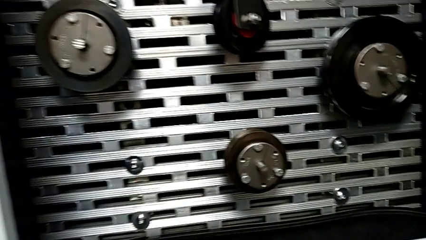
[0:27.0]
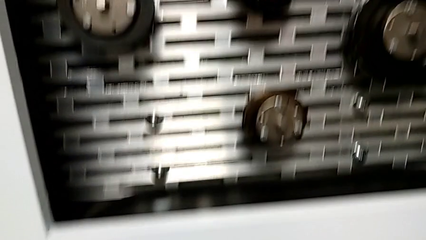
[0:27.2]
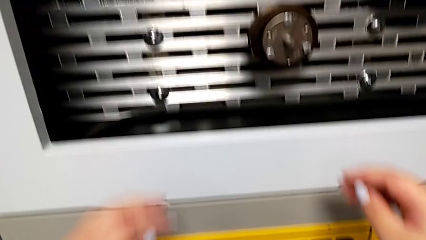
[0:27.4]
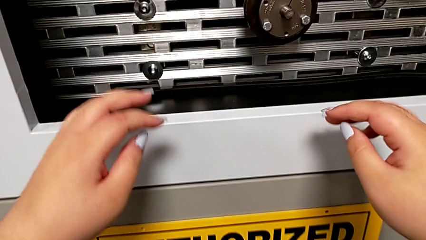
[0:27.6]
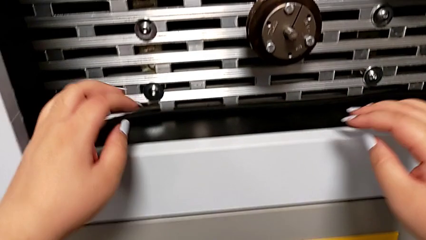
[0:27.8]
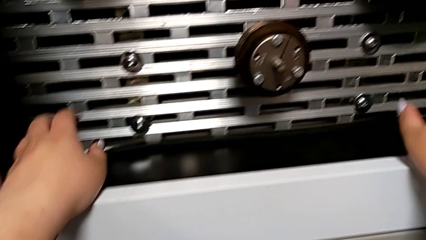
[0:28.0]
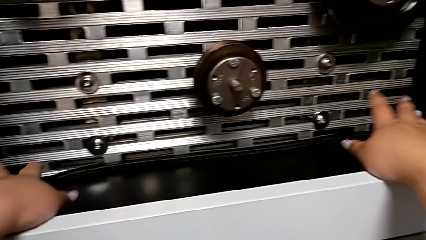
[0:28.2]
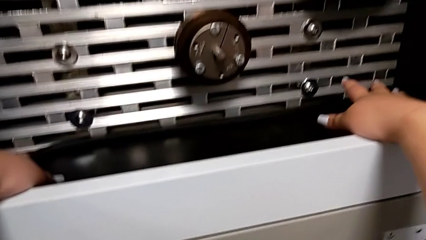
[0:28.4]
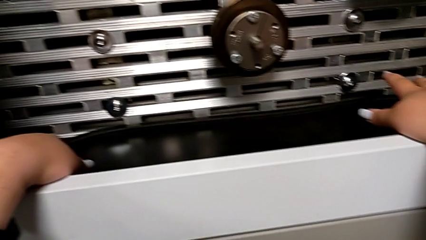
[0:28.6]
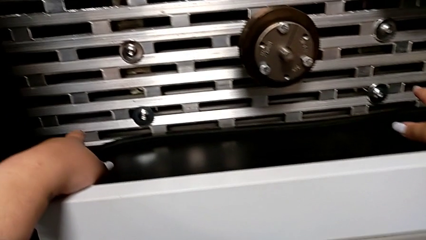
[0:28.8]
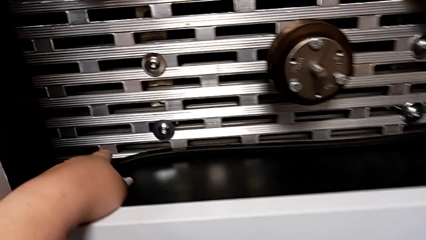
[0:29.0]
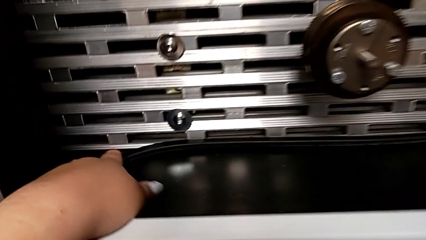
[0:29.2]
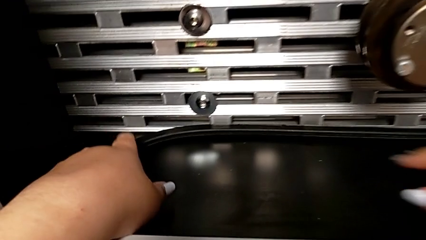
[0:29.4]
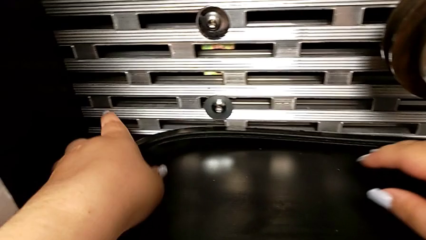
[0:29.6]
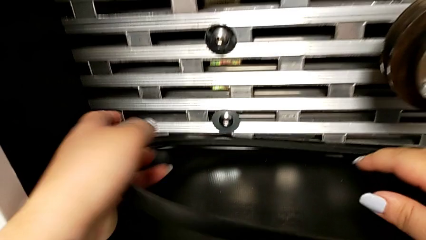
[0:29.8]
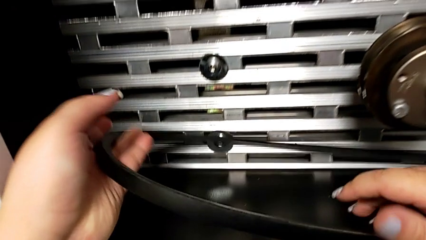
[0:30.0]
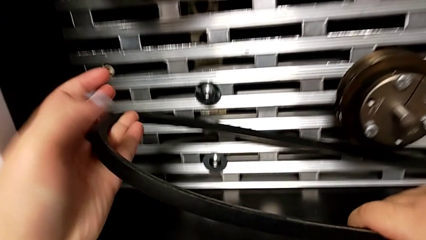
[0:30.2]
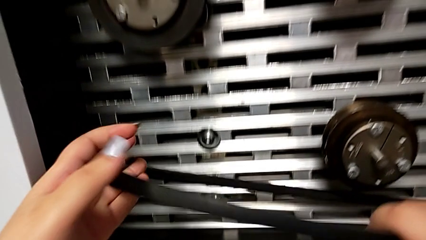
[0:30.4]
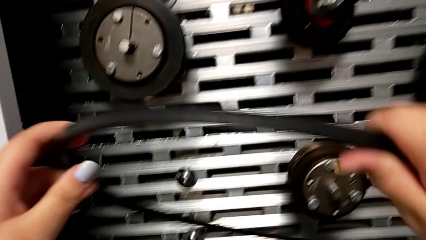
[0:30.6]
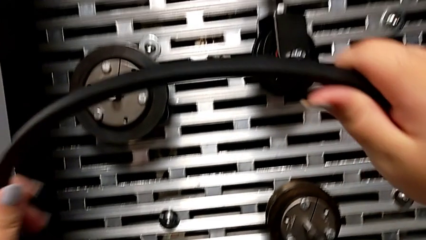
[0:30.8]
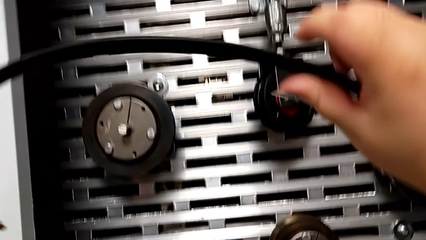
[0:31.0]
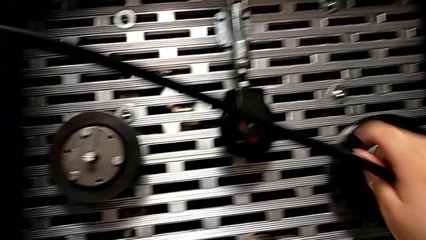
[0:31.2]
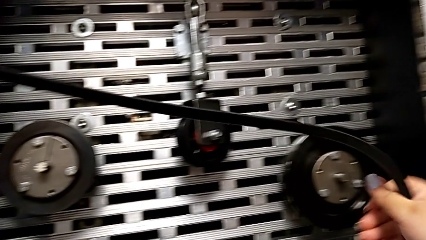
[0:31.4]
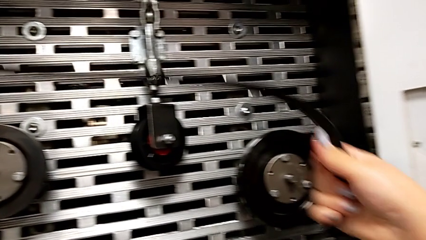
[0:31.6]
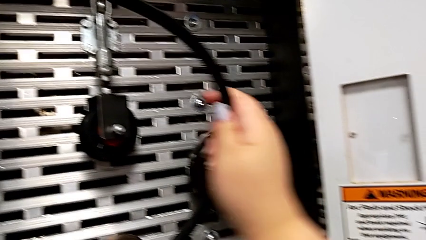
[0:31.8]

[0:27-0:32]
The camera wearer grabs the new belt. They grab the new belt and approach the wheel.

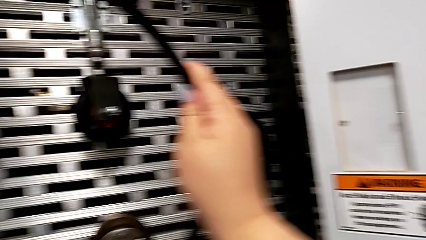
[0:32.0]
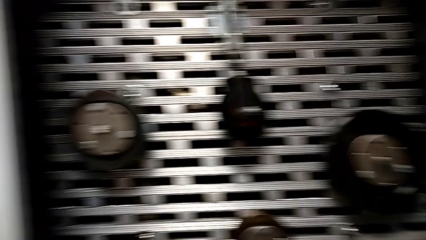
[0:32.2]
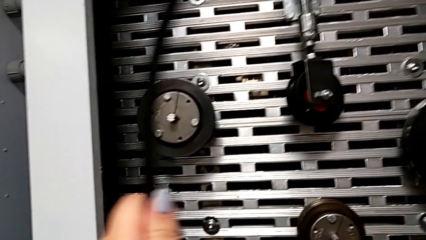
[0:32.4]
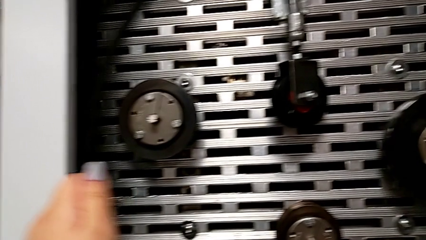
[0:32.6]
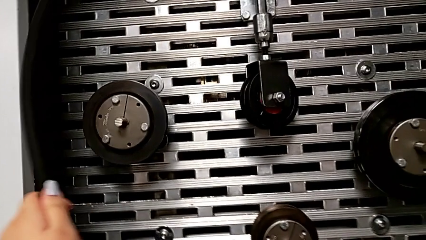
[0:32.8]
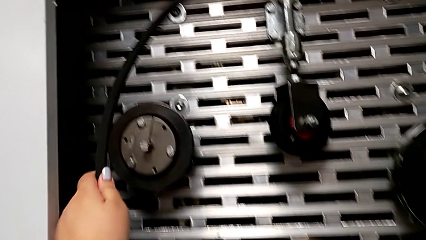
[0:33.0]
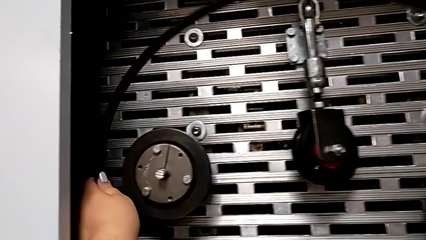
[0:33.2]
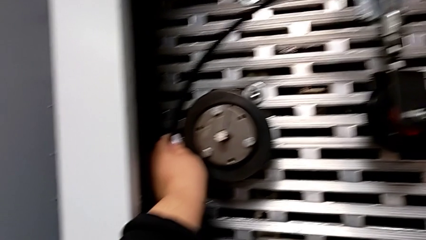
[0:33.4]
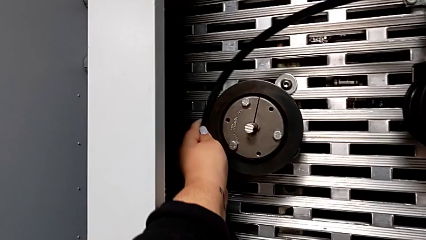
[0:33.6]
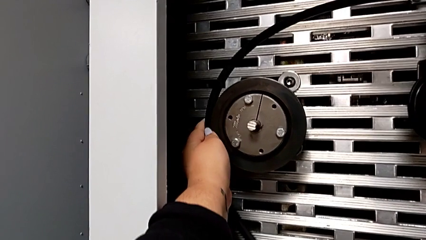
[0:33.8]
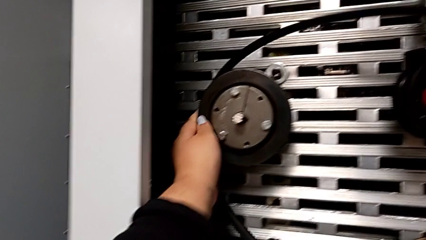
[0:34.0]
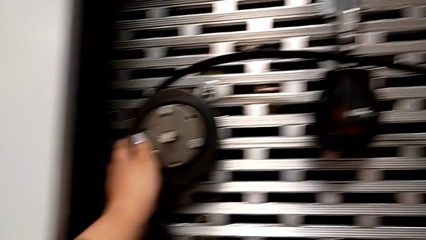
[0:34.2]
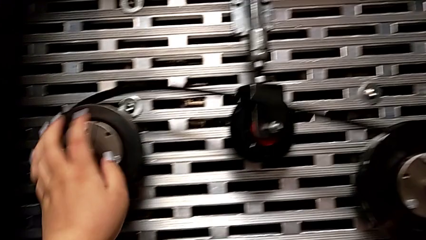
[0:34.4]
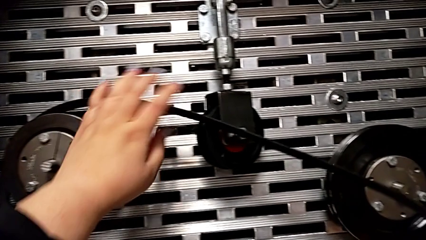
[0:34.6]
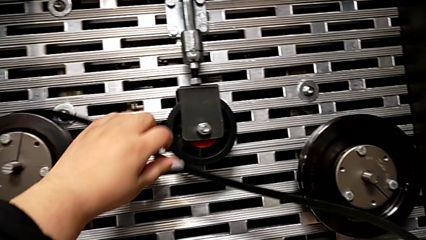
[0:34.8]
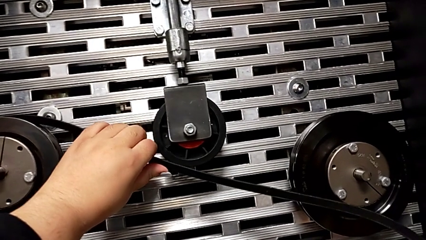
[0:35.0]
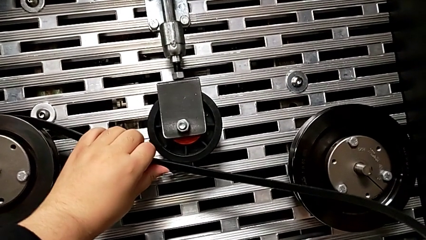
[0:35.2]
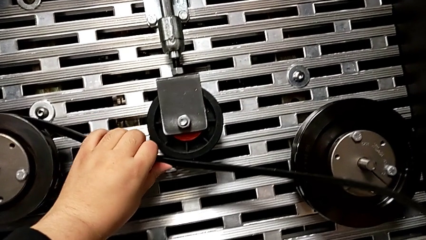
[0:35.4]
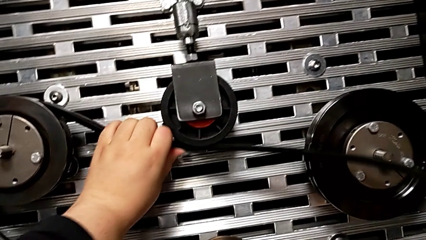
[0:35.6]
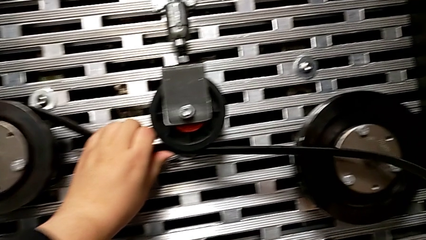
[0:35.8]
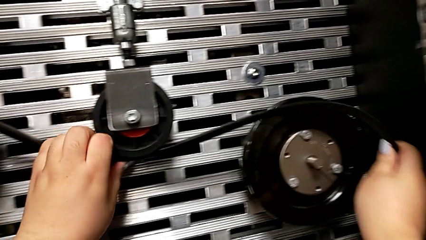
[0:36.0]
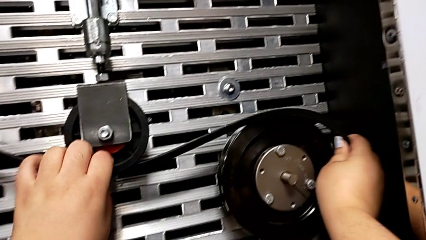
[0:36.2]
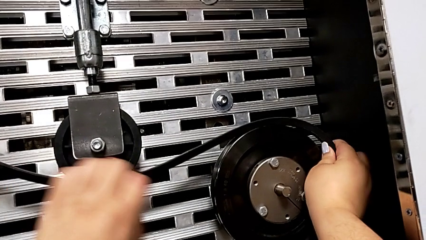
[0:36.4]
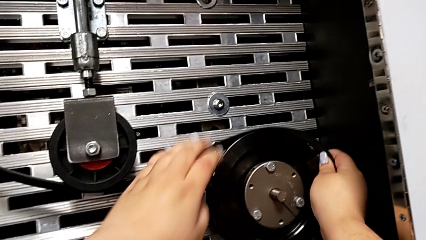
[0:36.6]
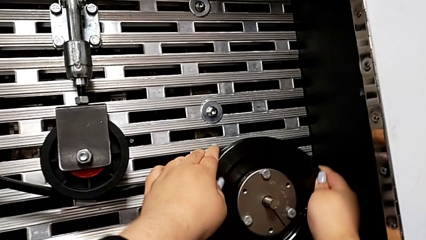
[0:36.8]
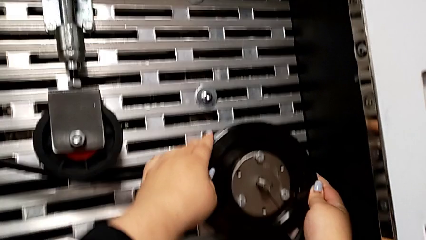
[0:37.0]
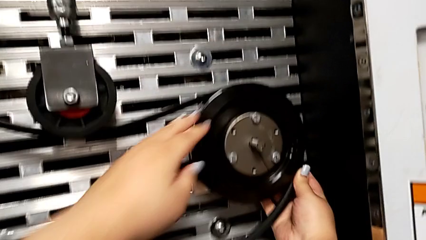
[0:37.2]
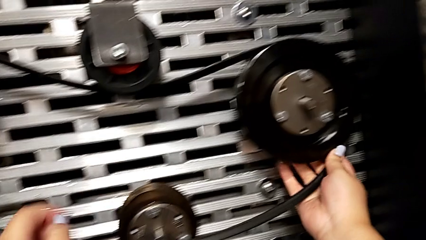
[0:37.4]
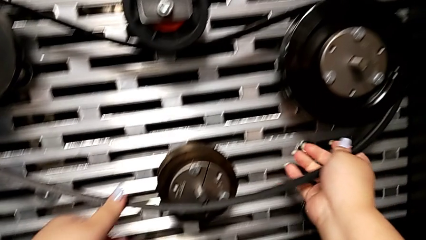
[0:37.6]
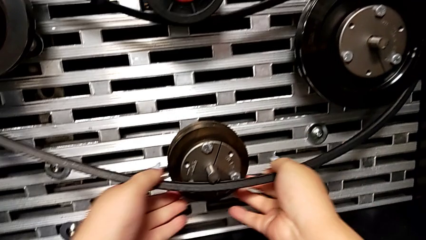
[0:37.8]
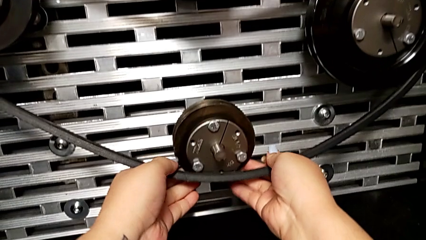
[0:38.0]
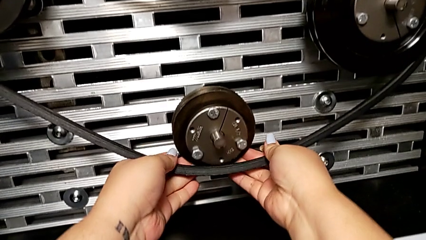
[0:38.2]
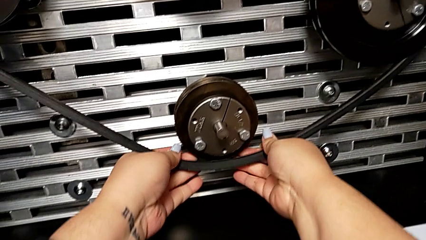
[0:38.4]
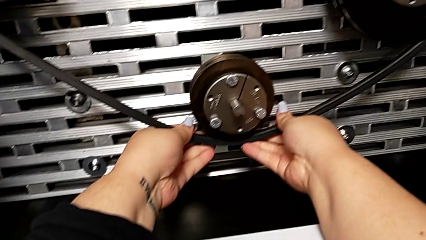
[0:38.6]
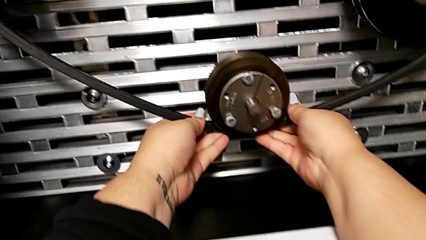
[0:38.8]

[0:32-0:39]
The camera wearer installs a new belt. They assemble the new belt.

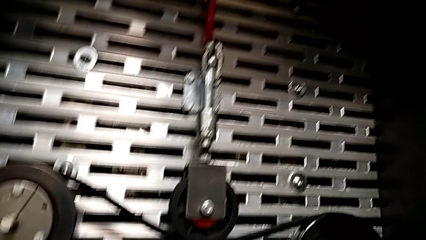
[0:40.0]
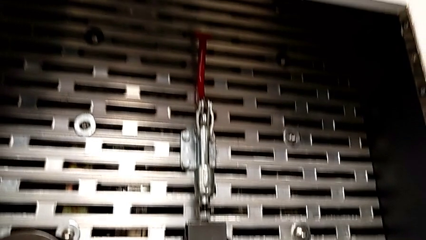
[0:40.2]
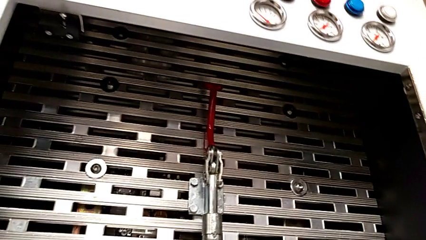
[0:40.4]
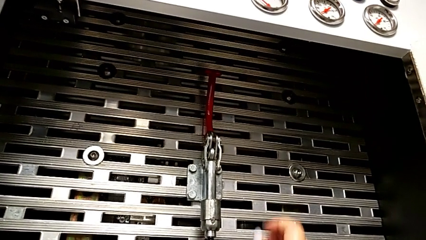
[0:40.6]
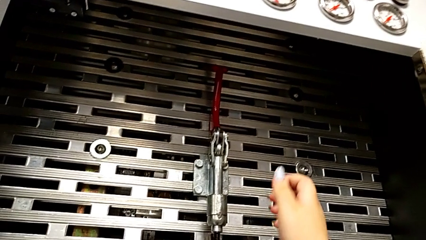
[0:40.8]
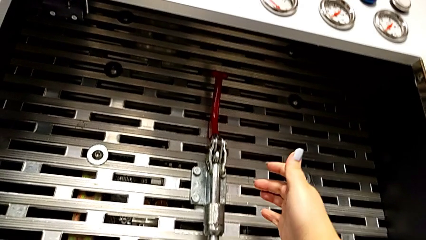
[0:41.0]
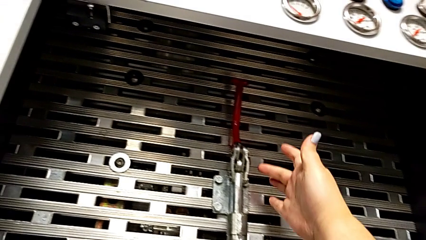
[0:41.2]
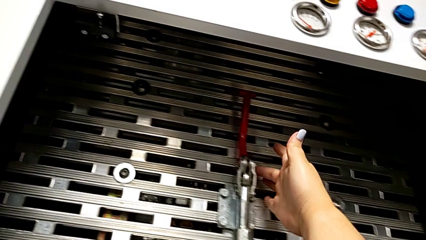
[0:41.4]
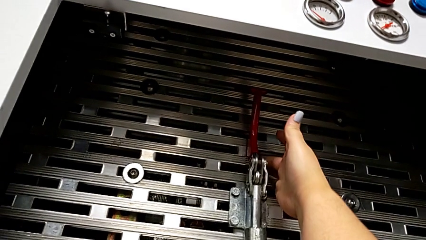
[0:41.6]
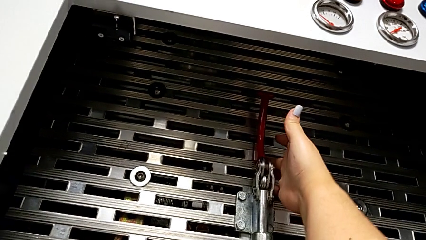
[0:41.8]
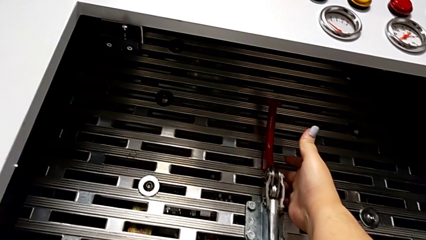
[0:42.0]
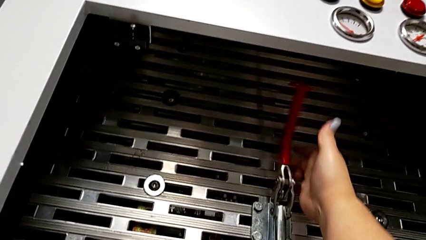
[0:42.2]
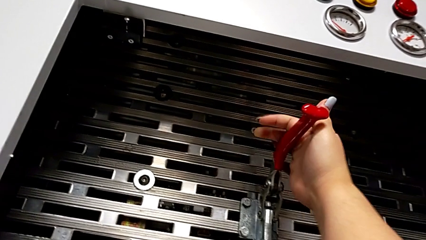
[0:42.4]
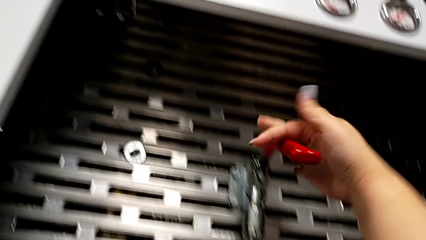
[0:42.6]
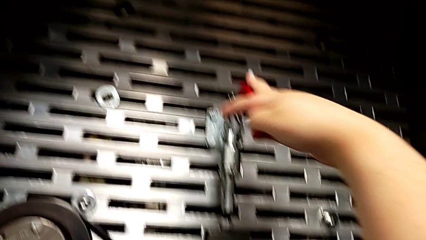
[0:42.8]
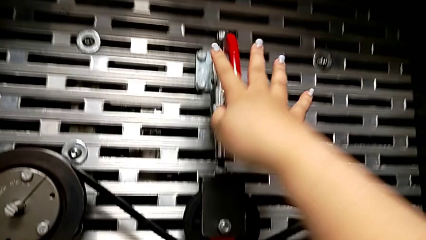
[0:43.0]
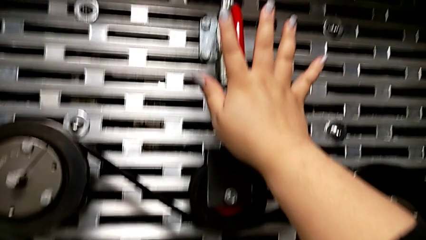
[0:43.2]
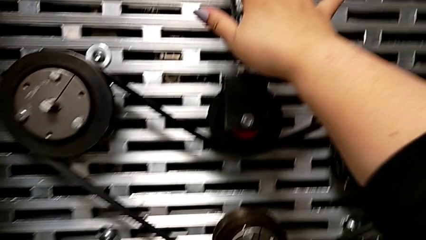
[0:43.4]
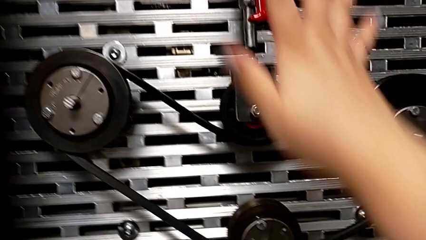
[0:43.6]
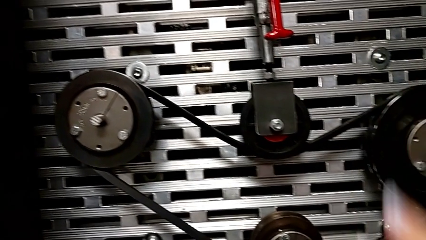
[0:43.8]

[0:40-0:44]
The camera wearer pushes the lever down. They grab the lever and push it.
